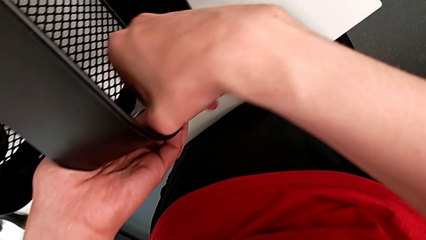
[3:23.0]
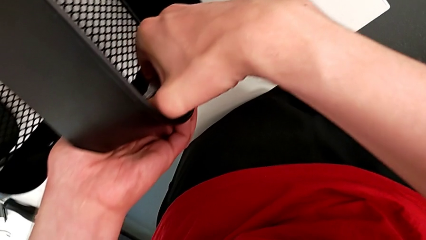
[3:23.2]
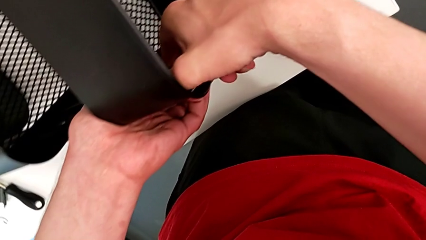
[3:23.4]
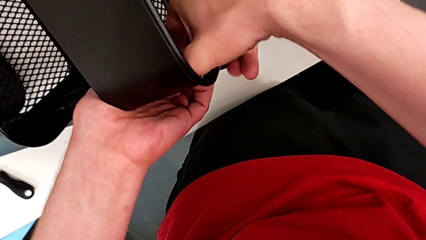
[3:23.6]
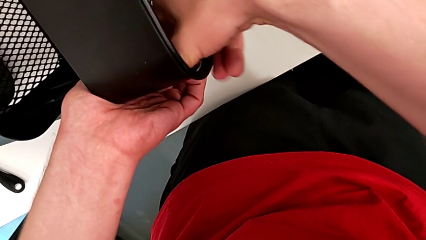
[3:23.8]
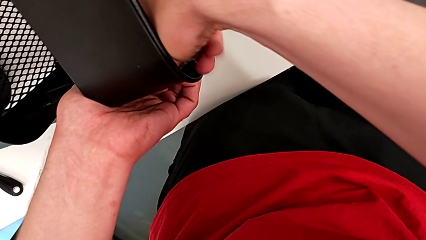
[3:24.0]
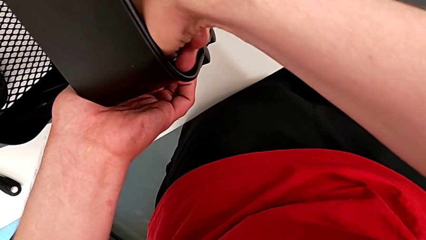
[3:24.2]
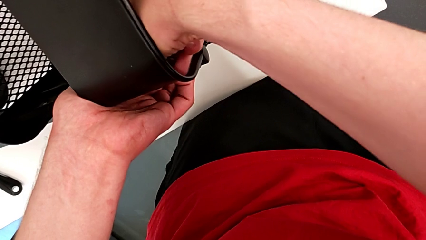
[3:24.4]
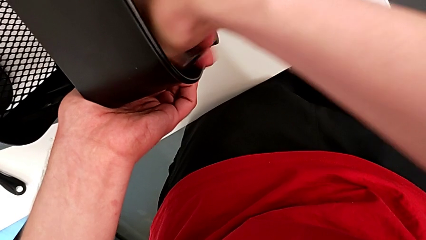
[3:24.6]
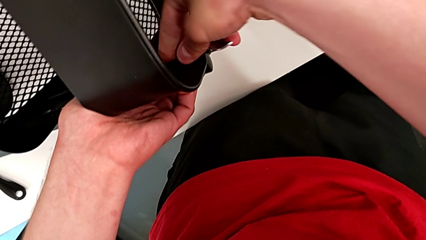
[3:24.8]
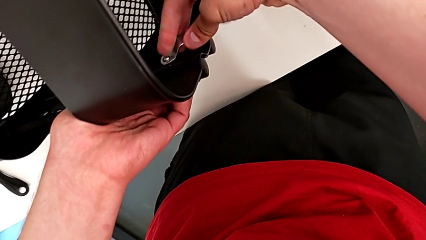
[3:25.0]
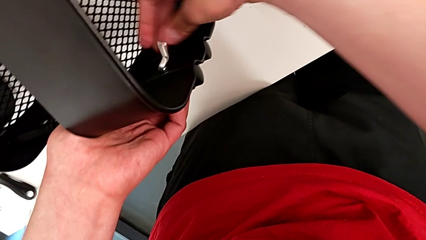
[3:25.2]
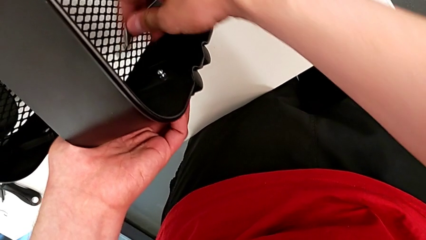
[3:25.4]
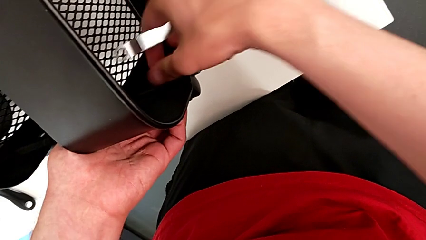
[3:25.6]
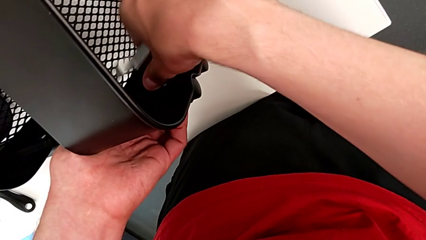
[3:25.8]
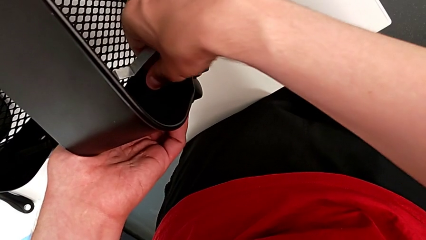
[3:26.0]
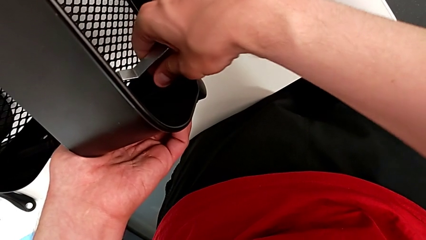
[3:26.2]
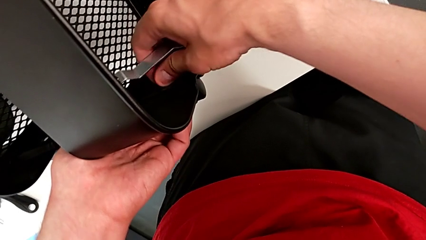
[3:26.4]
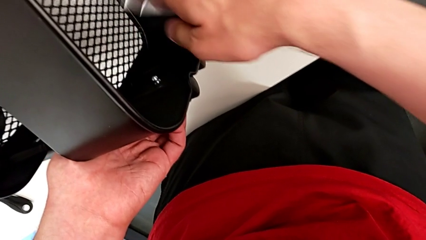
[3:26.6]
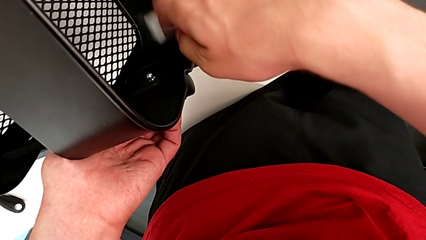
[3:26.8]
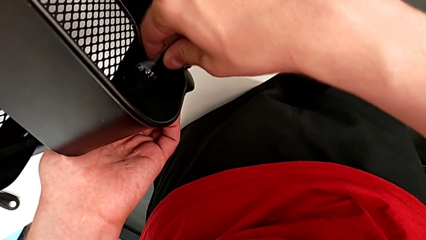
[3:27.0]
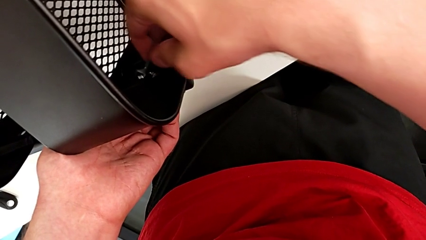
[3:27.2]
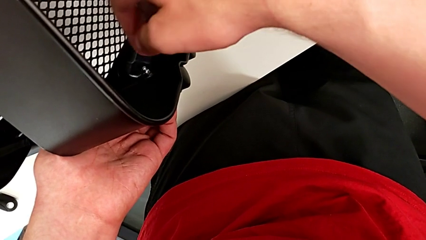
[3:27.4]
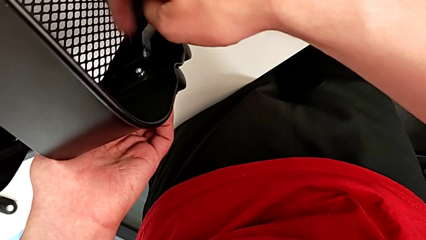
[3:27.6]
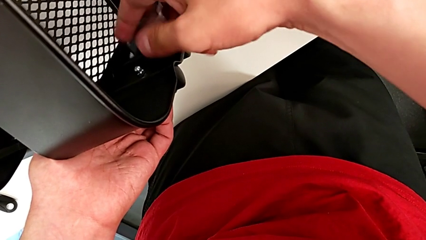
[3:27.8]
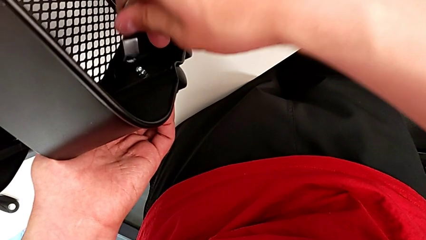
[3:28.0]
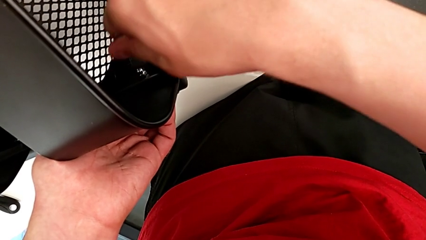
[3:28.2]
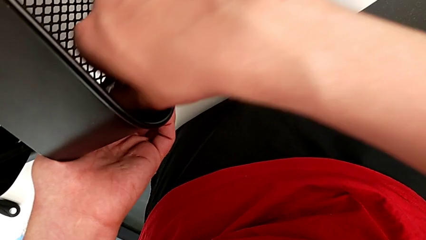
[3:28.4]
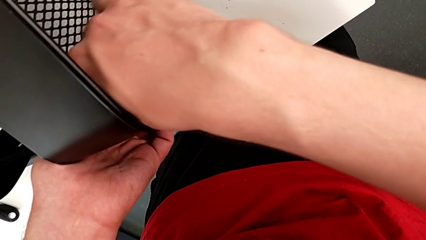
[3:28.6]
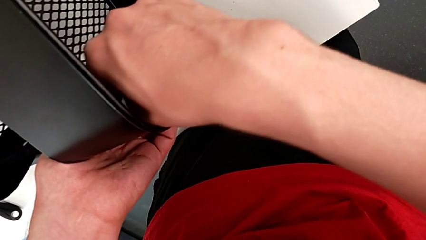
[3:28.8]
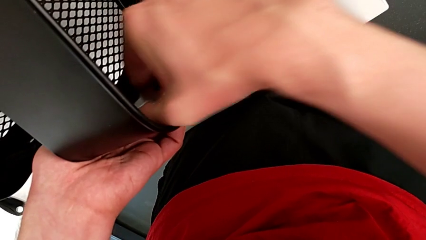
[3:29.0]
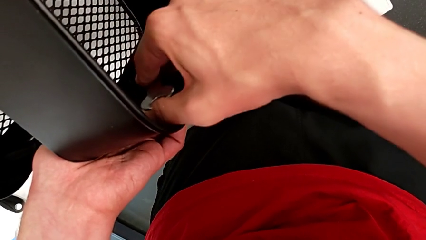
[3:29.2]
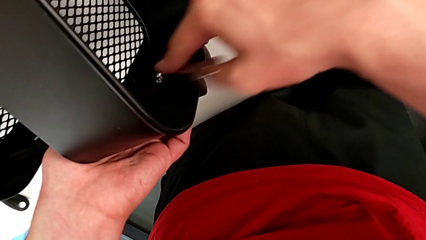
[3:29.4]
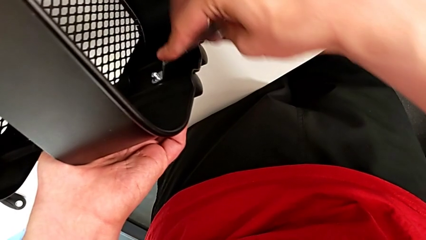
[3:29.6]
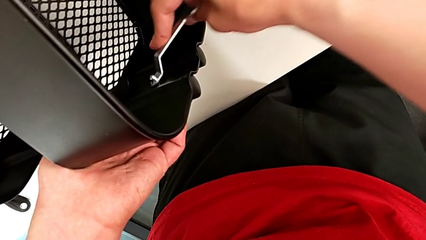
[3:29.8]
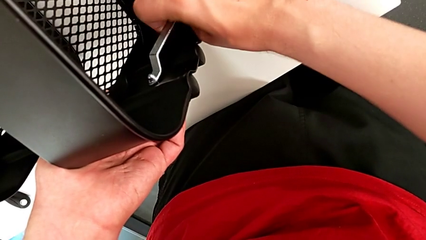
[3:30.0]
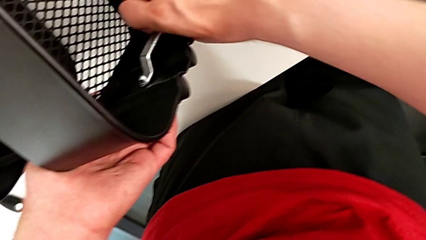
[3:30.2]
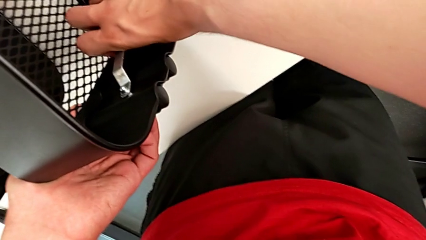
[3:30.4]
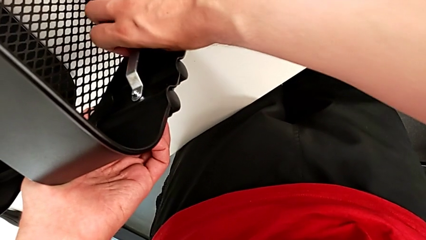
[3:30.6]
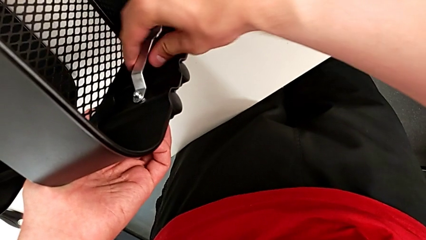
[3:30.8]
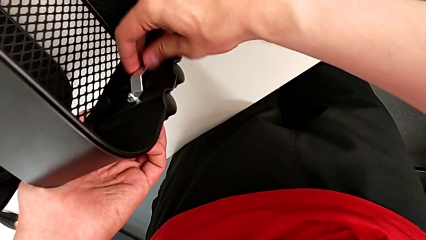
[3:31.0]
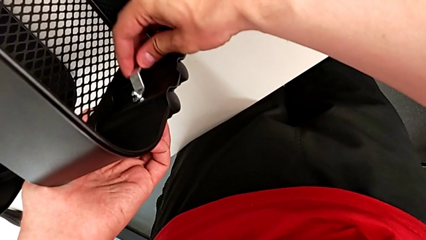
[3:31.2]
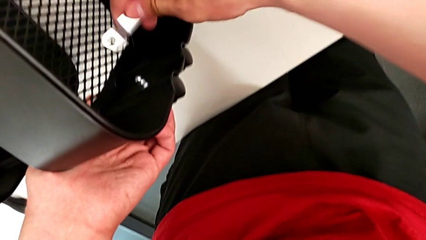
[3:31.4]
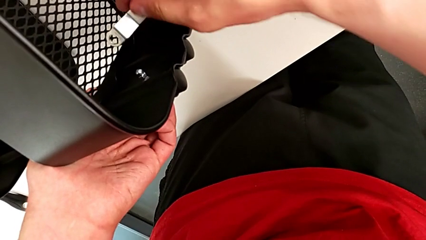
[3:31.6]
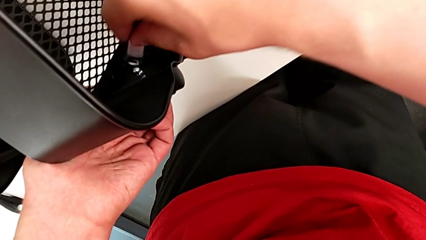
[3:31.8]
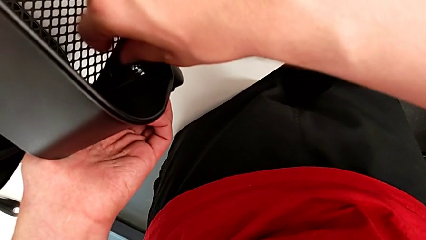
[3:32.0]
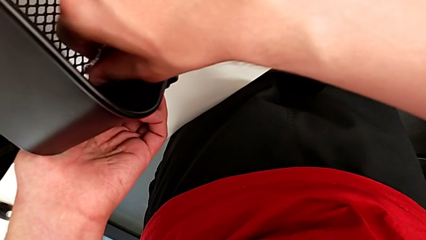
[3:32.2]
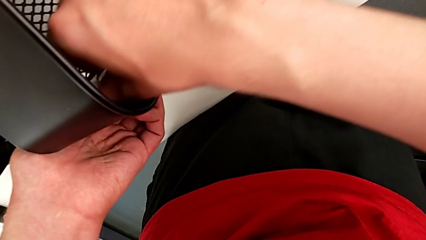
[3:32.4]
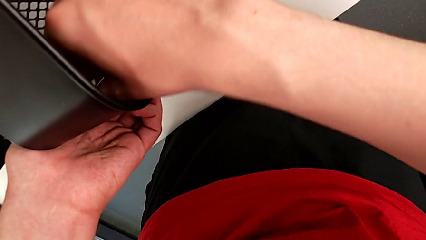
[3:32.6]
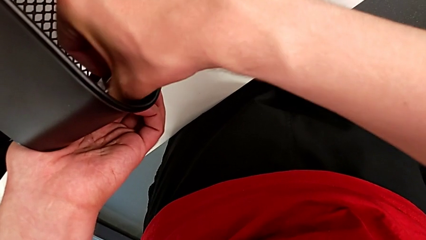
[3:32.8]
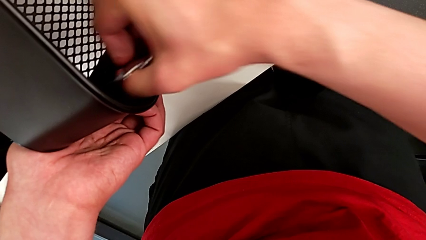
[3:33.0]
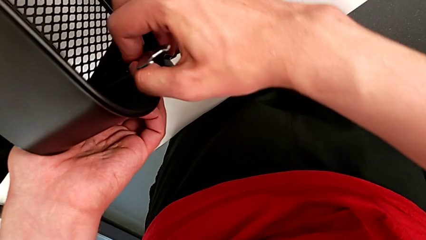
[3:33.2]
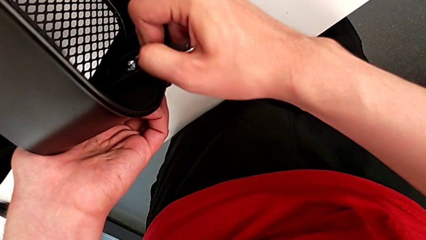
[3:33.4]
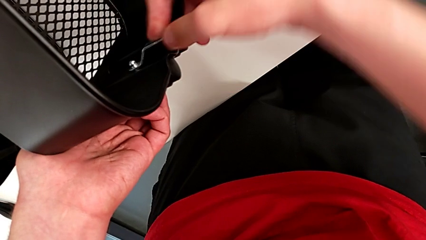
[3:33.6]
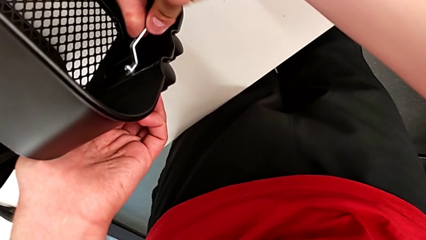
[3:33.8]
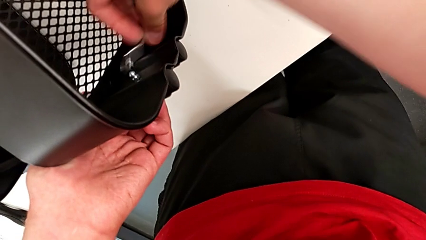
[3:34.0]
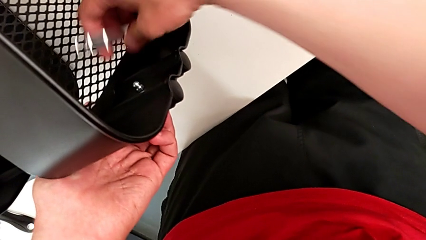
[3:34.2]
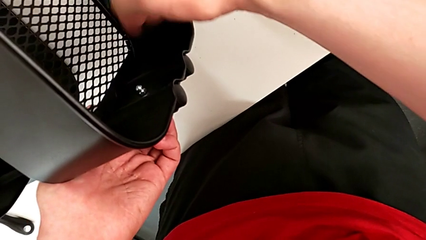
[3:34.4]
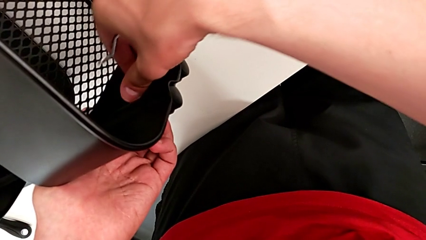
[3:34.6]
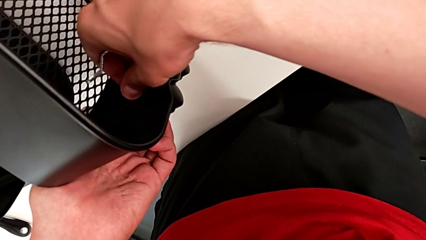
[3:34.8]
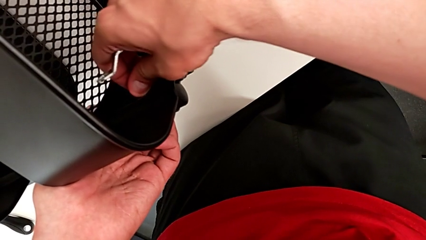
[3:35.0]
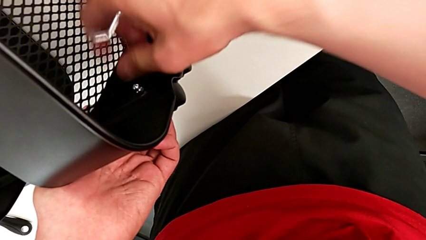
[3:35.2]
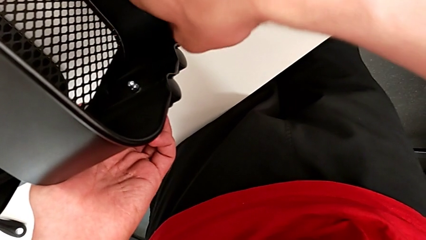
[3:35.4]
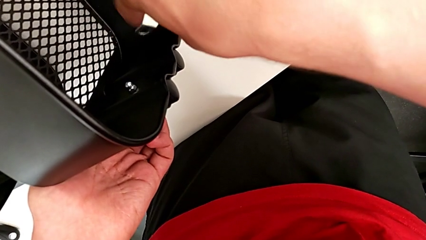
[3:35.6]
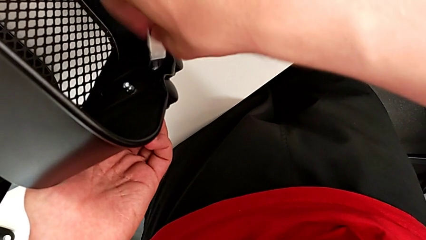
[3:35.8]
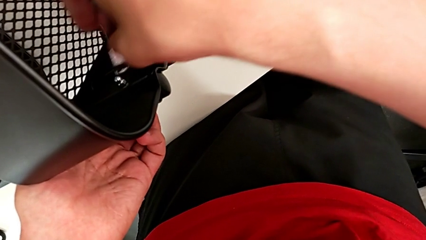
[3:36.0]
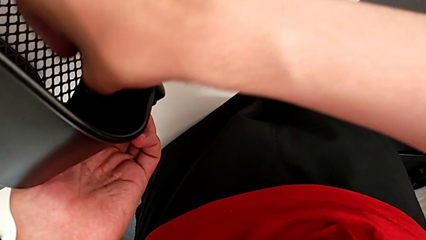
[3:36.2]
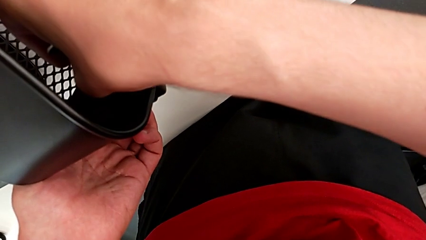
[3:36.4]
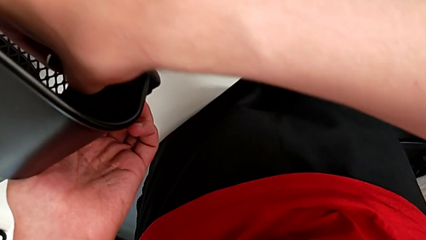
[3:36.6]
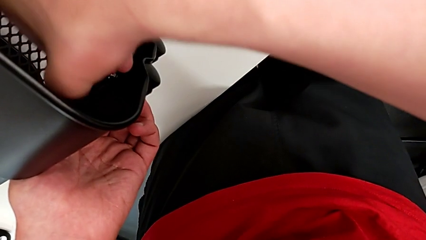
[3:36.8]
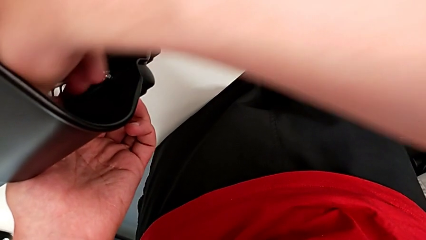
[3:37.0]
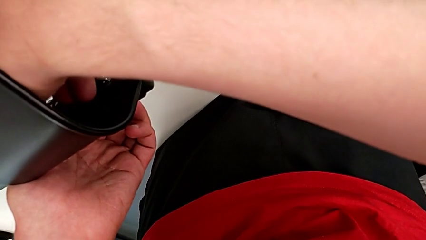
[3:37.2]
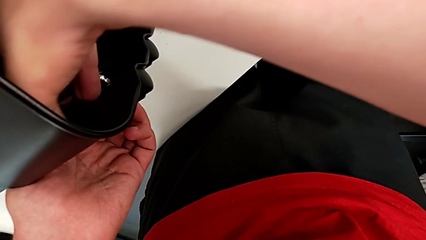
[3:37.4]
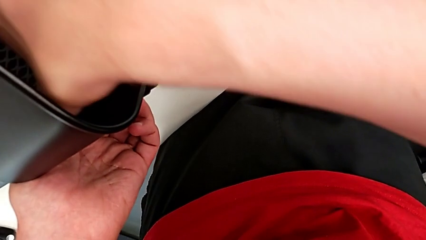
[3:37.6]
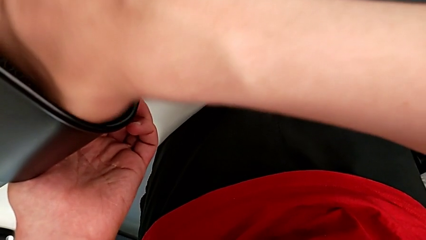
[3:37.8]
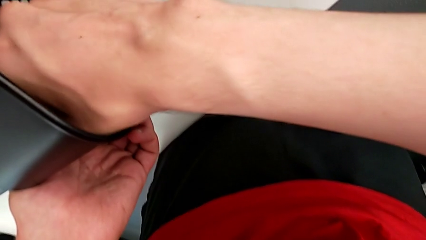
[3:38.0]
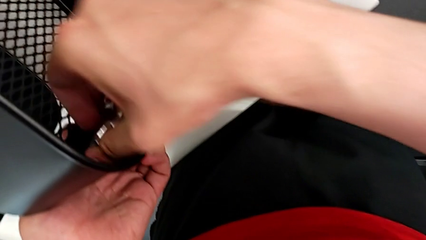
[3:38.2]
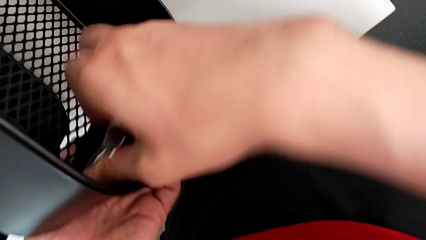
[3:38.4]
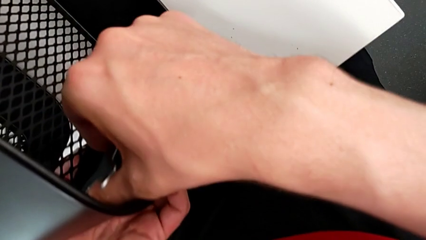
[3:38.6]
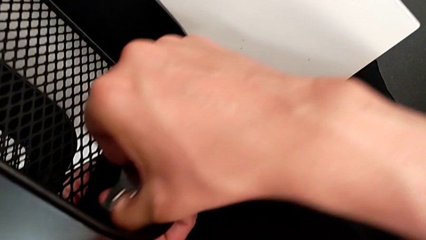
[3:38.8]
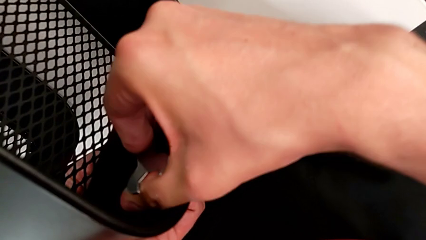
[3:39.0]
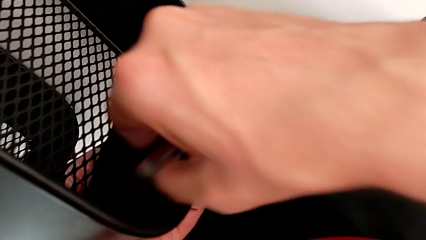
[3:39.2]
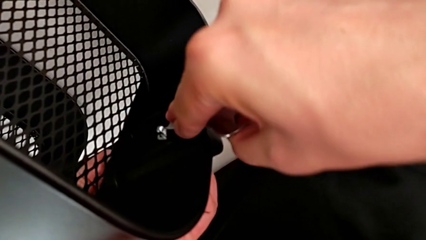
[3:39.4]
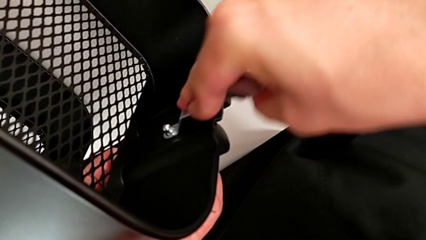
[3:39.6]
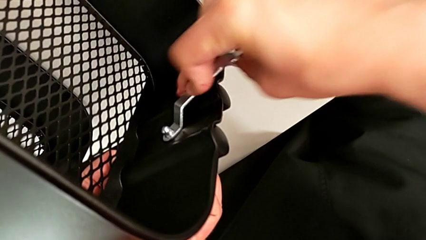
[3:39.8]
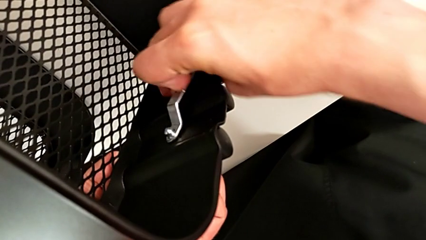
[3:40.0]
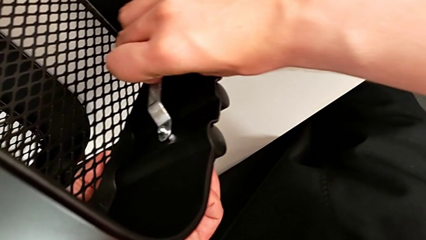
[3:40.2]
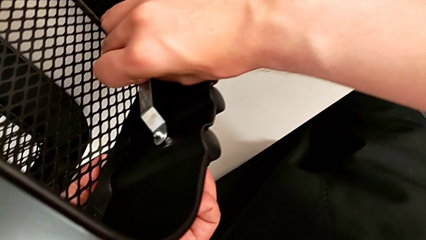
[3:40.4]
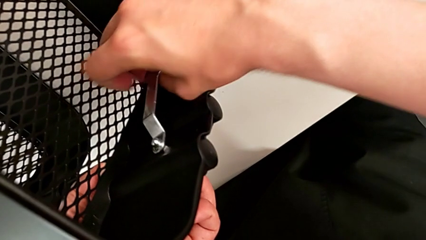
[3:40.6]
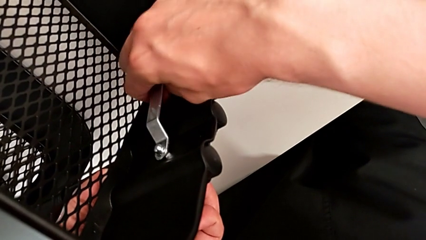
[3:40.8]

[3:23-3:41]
The camera wearer is unscrewing the brackets of the top tray. They keep unscrewing the third bracket.
